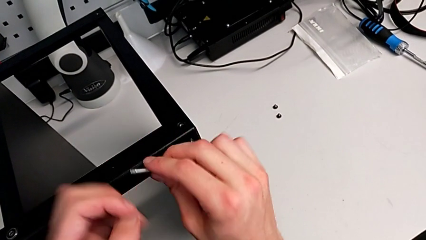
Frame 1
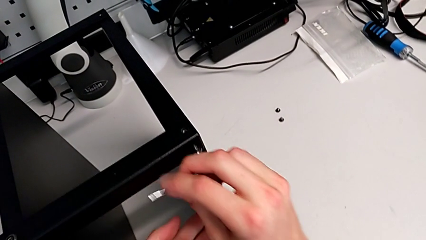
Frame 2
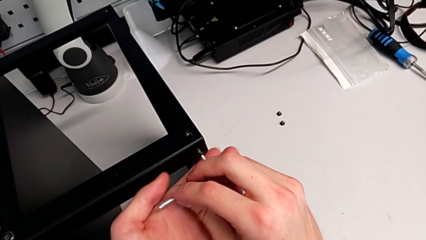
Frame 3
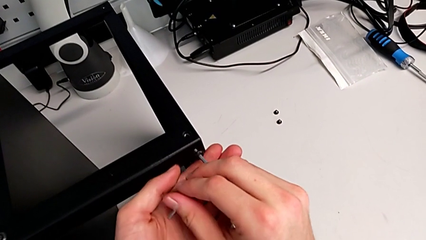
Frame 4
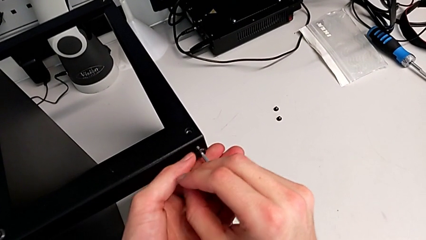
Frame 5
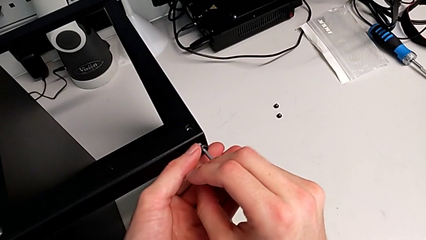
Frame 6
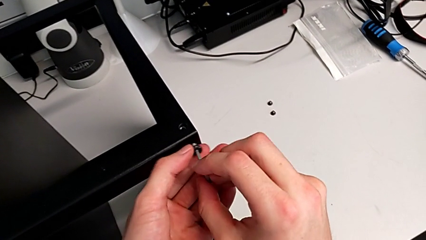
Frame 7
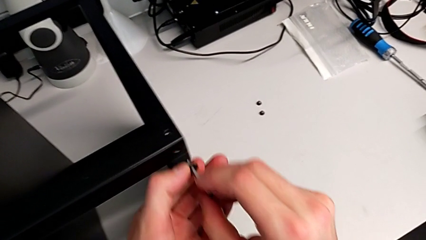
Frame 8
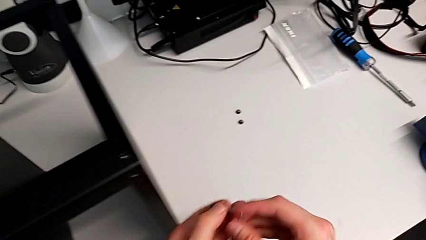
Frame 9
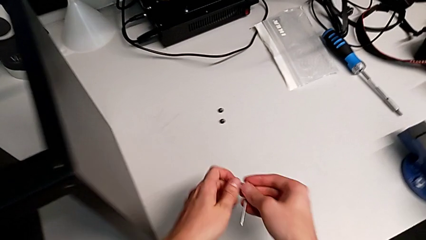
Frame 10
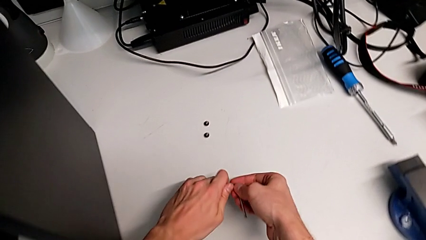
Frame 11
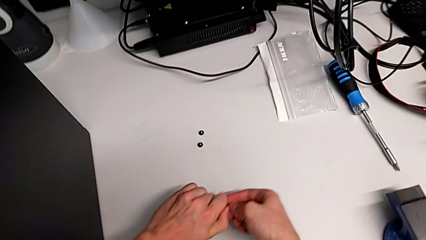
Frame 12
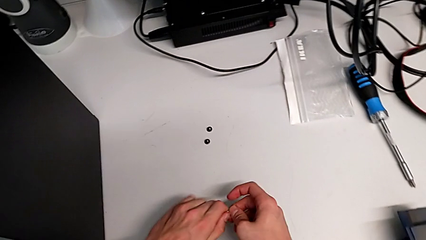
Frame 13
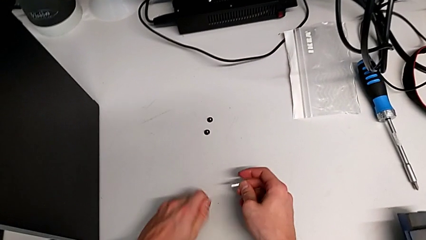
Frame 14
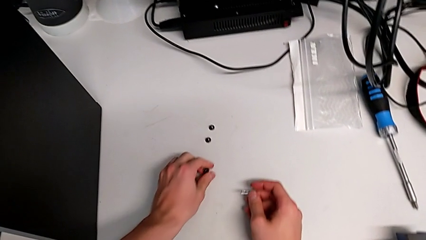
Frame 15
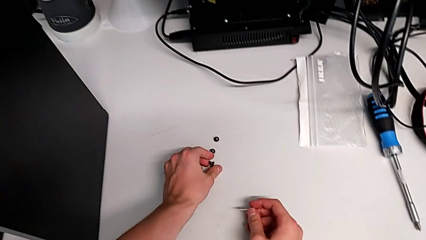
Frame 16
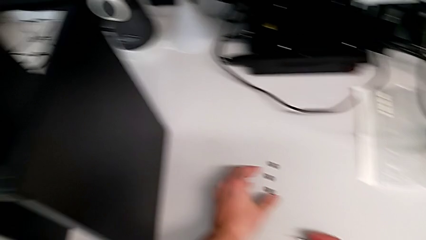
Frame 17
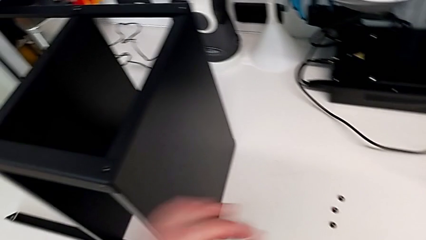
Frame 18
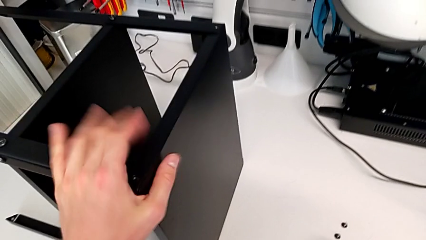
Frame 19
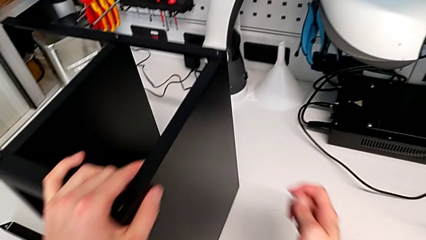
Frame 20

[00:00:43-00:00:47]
The camera wearer is unscrewing the hex socket head screws from the legs of the table. They disassemble the hex socket head, withdraw the Allen wrench and place the hex socket head.

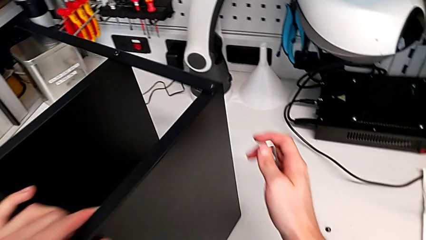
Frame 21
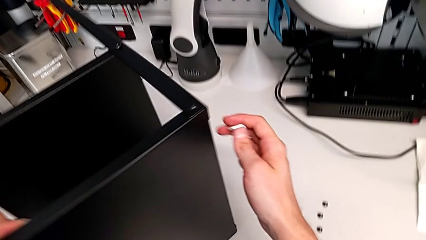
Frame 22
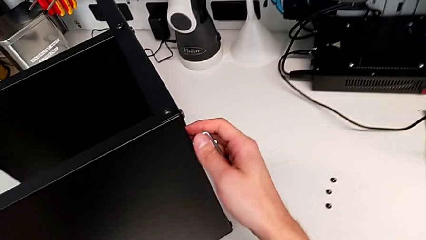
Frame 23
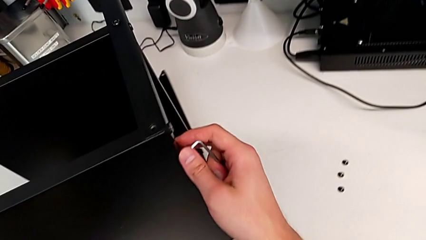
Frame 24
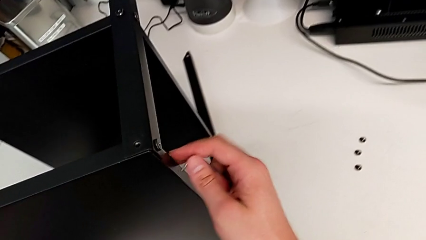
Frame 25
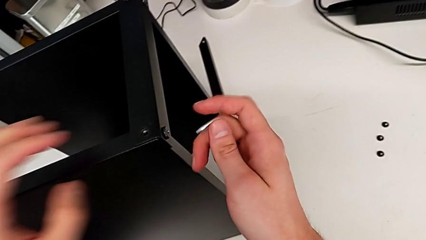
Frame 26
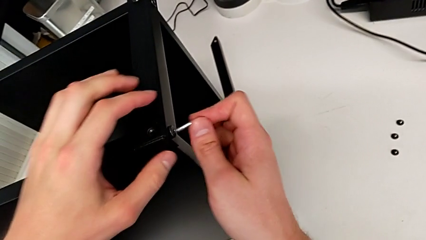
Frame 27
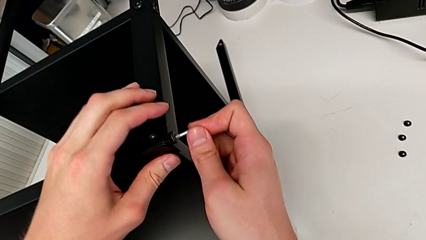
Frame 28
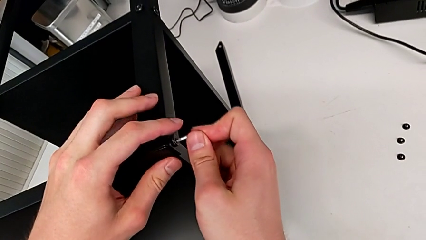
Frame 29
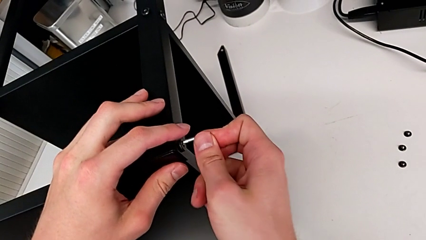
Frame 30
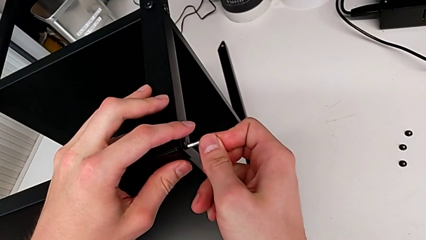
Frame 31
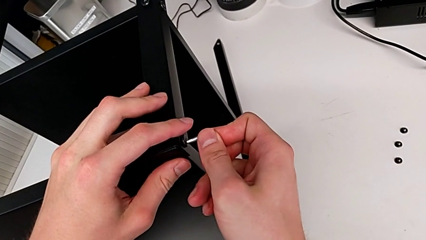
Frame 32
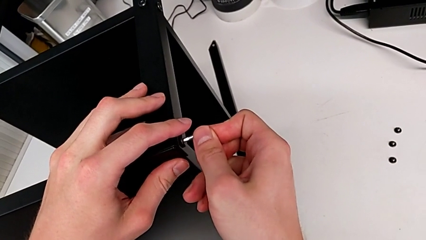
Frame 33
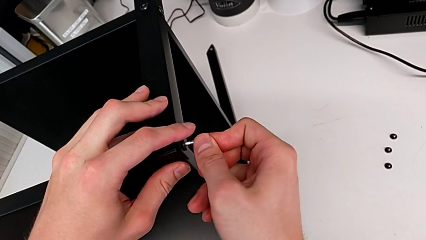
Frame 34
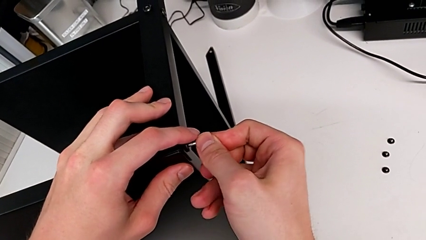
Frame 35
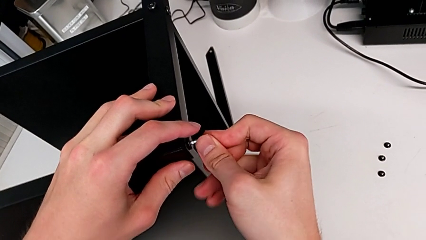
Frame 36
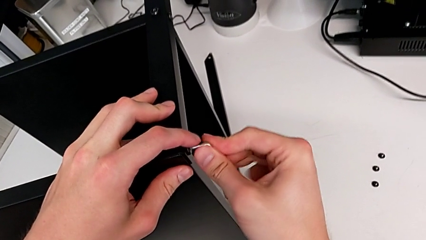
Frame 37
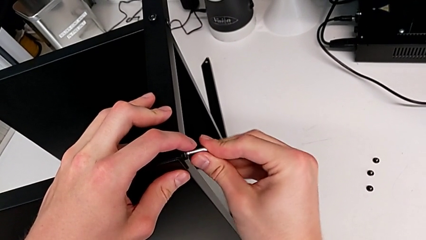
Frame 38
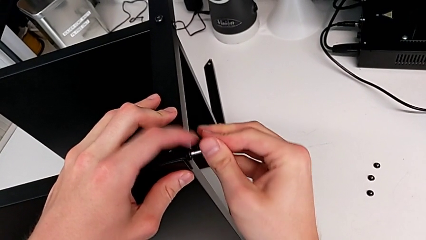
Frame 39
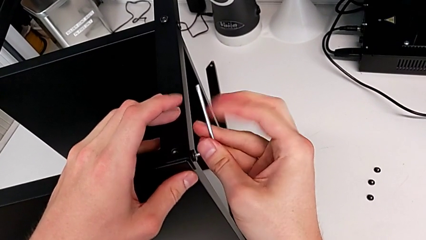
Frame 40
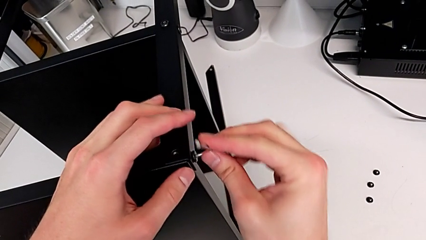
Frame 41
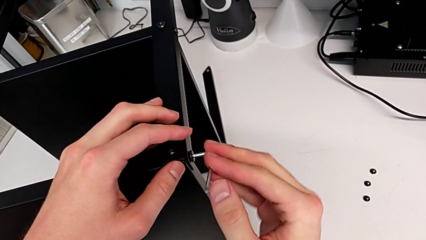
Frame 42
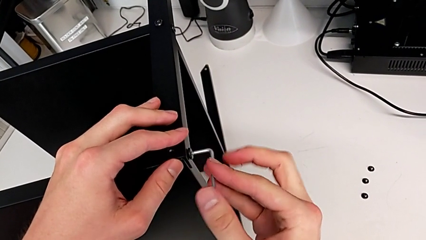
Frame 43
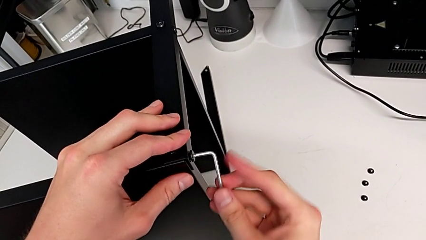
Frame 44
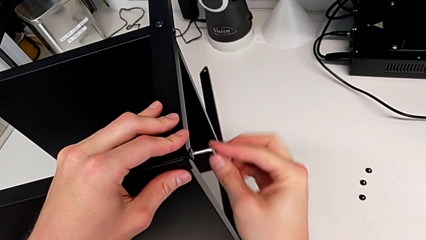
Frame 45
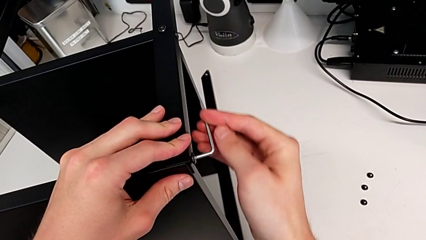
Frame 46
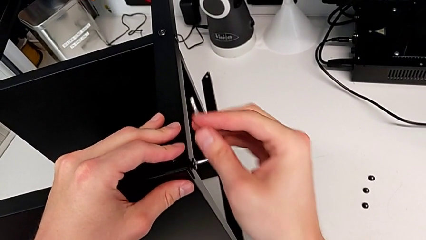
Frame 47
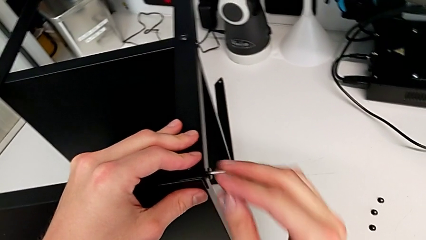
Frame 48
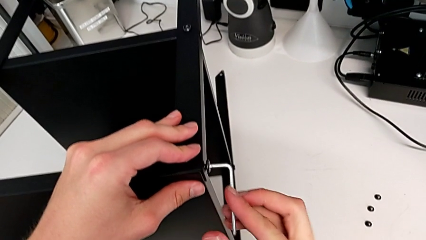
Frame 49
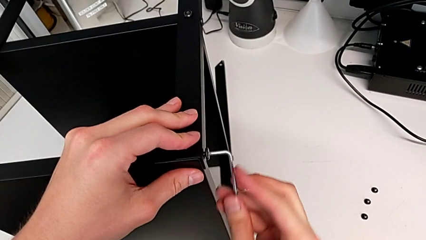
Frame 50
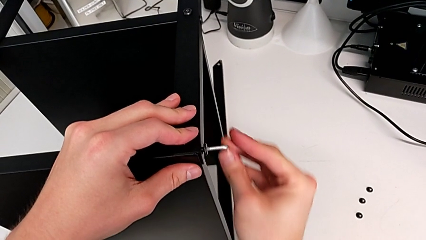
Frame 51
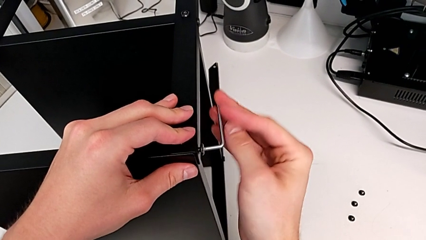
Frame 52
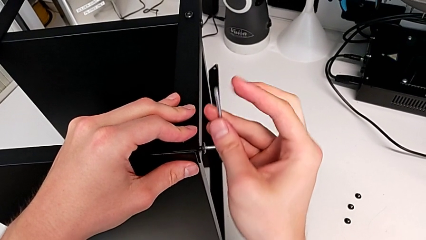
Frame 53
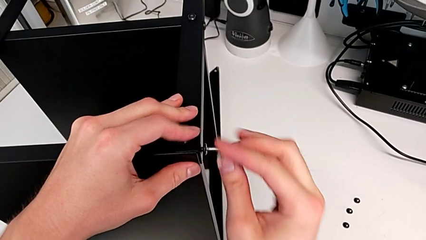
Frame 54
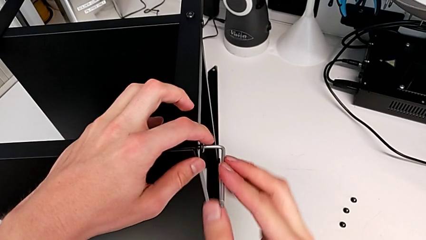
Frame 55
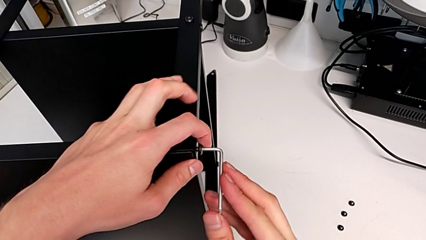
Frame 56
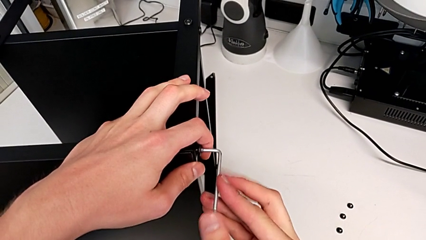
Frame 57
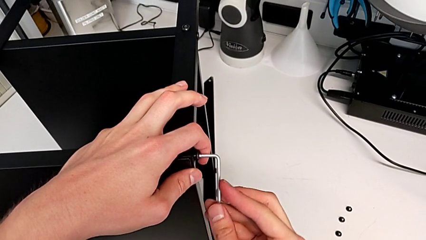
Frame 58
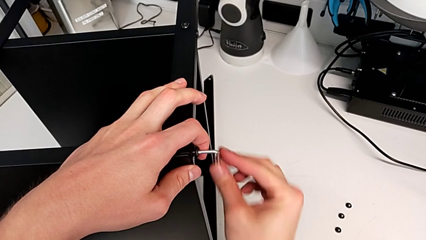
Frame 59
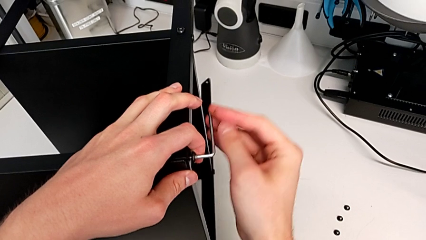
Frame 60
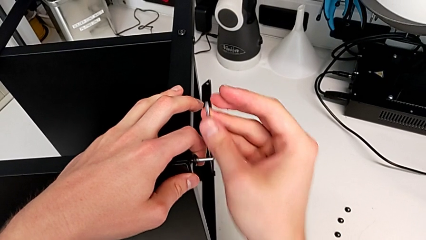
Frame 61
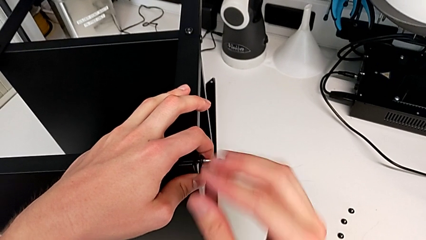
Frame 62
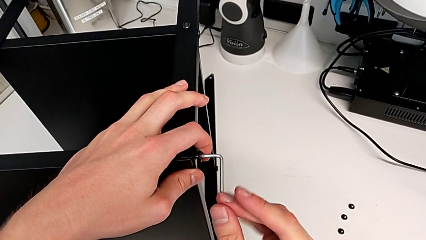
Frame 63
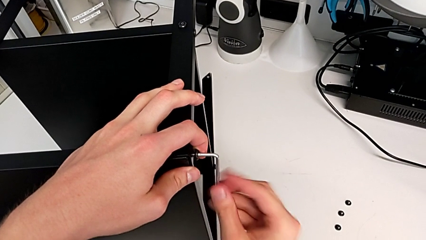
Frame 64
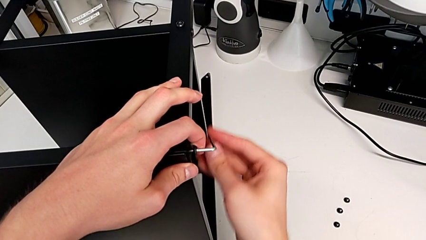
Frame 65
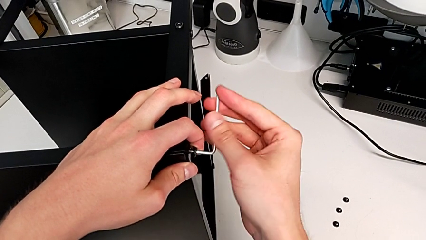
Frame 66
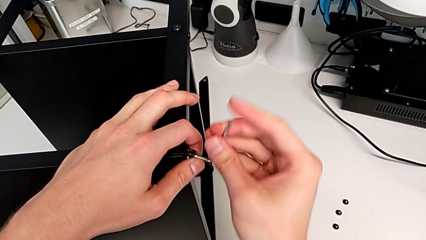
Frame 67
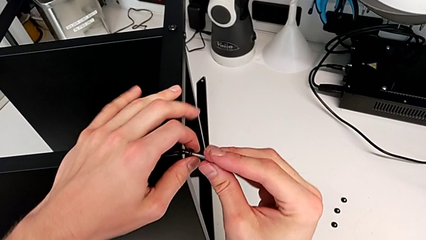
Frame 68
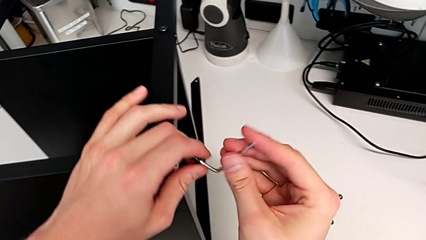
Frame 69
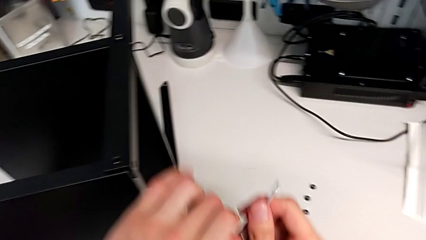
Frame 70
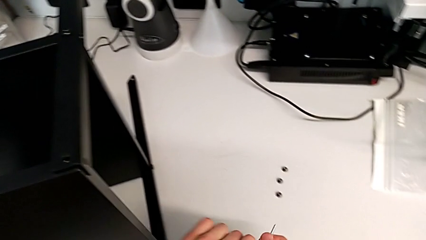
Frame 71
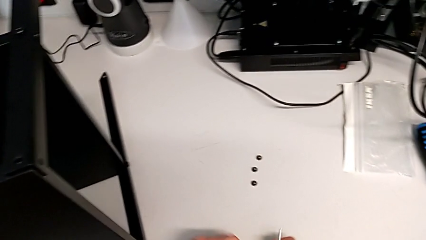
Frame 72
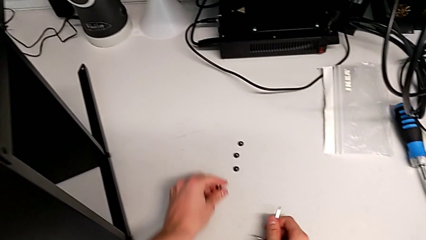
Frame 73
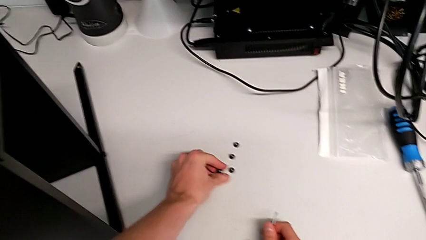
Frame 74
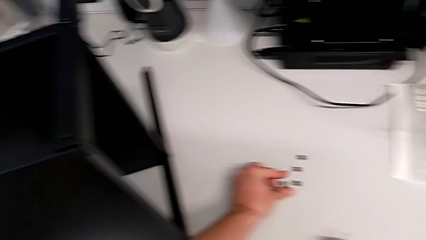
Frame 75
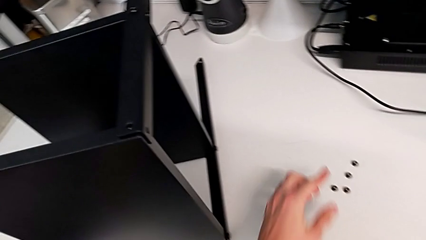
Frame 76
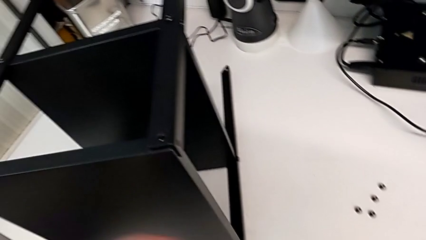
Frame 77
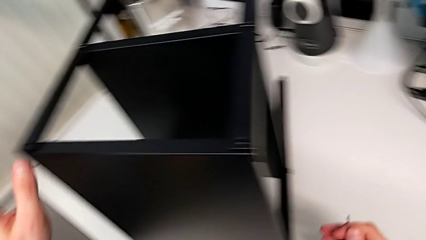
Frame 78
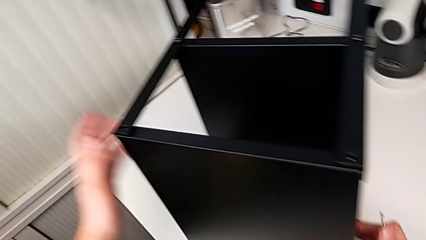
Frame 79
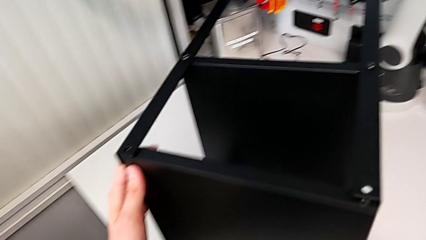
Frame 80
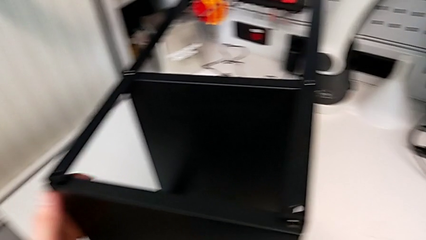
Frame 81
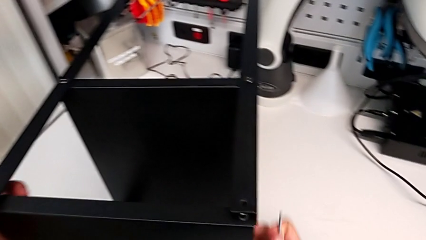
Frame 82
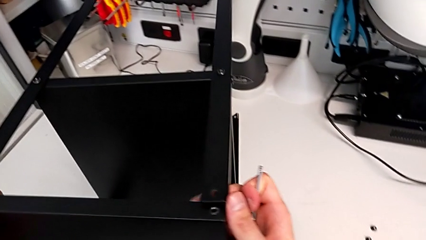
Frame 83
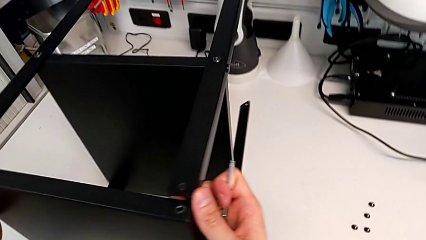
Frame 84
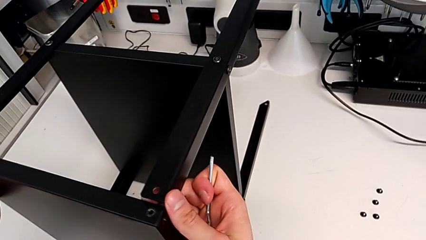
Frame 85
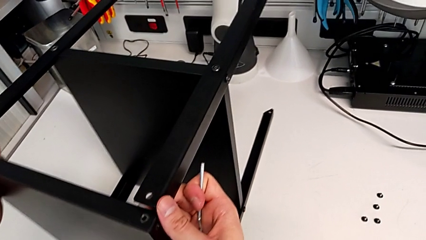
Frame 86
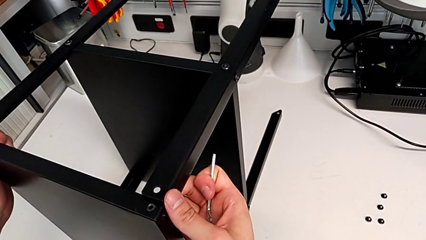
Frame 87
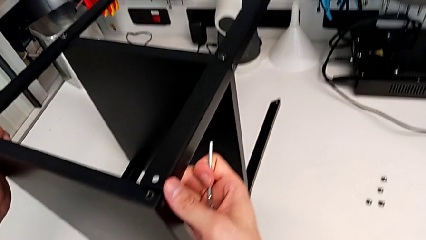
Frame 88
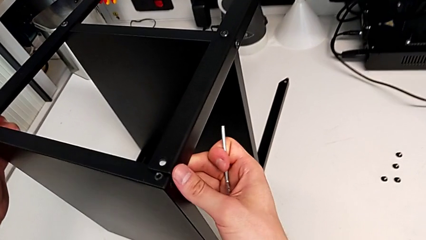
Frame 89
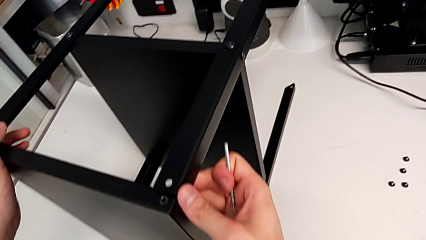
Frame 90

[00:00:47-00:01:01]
The camera wearer is disassembling the first leg. They slide the nightstand, insert the Allen wrench, unscrew the hex socket head, disassemble it, withdraw the Allen wrench, place the hex socket head and slide the nightstand.
